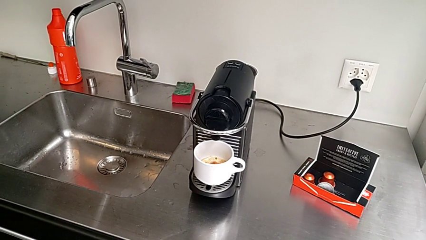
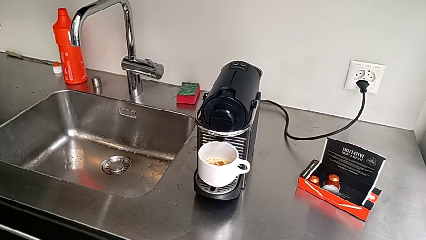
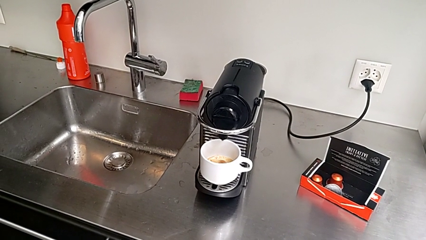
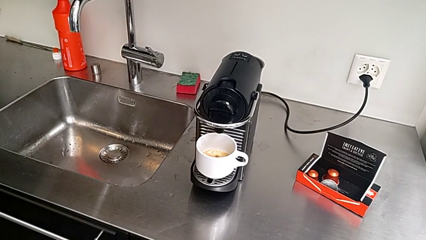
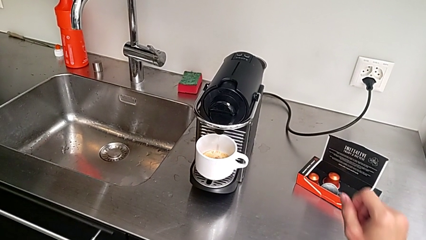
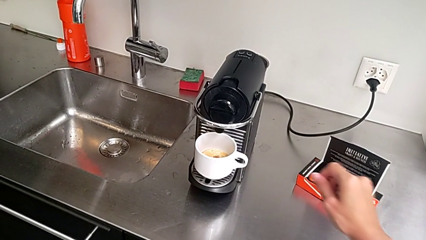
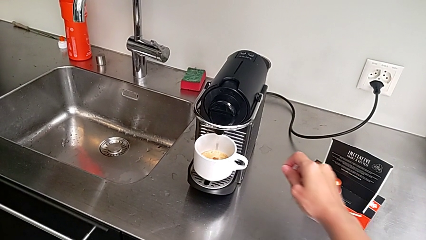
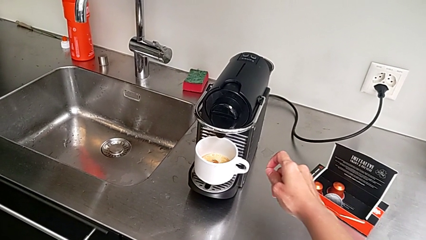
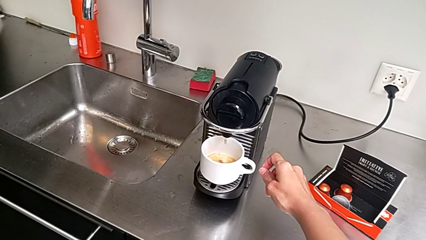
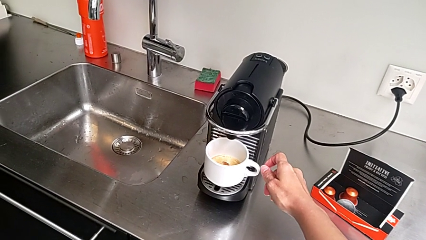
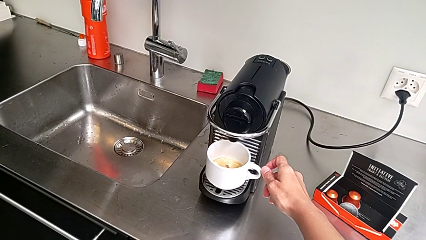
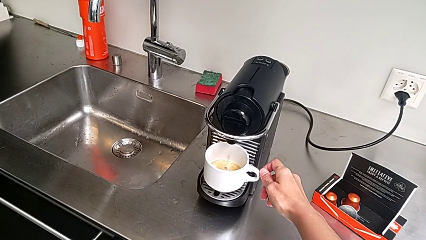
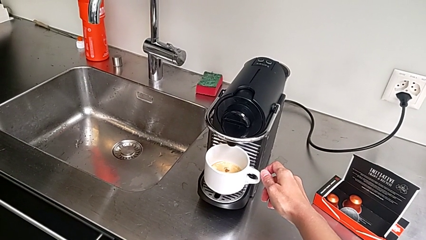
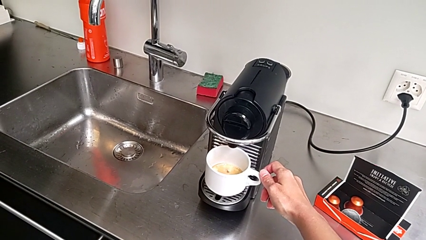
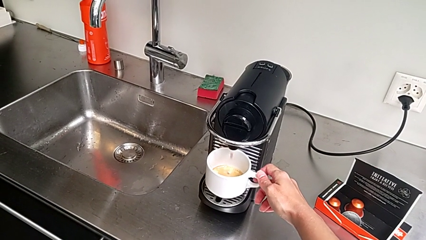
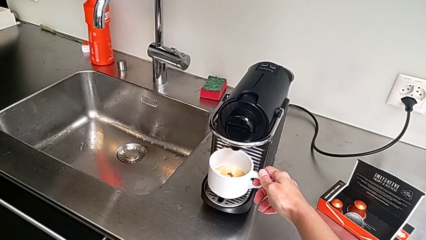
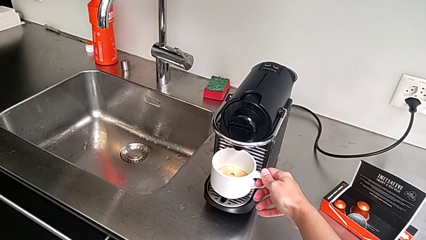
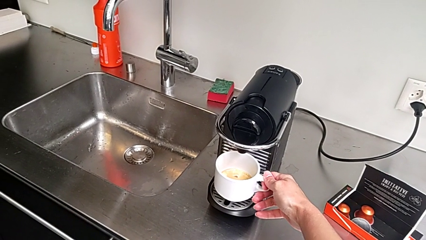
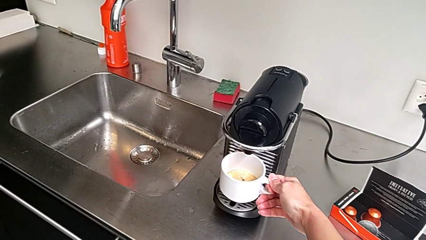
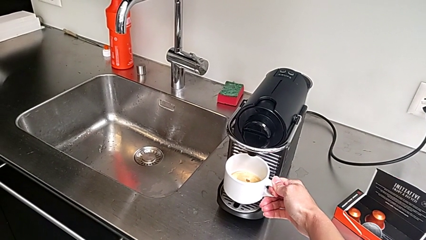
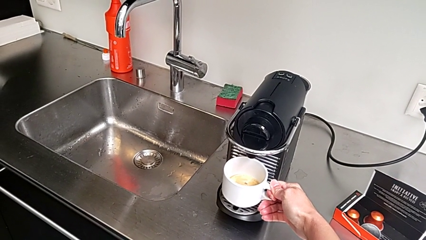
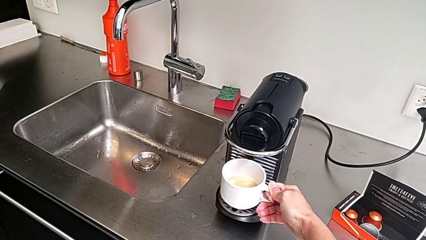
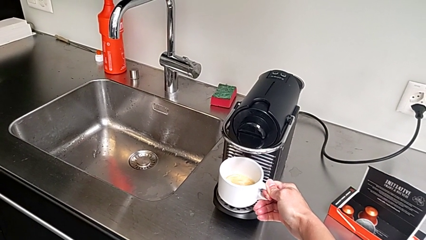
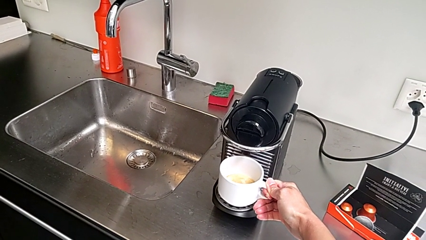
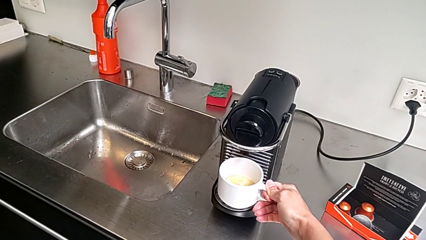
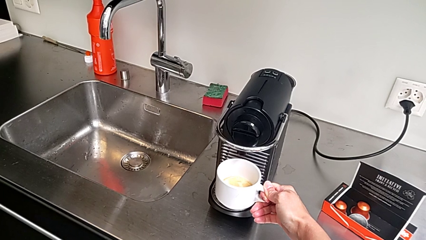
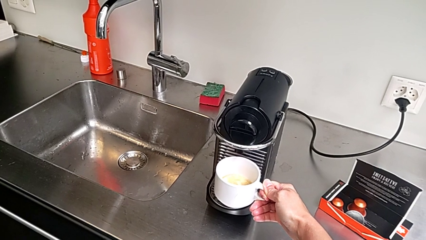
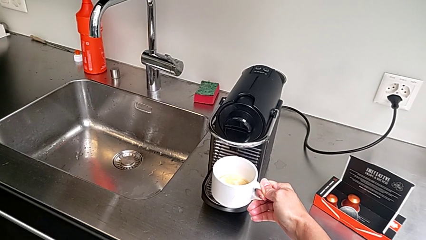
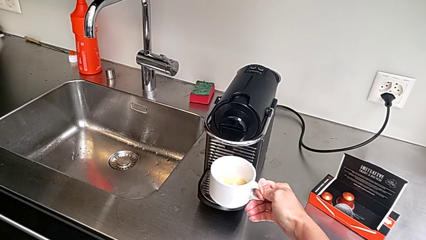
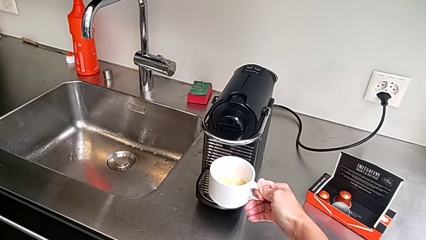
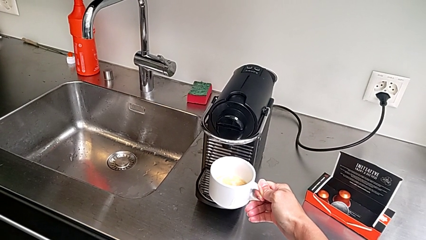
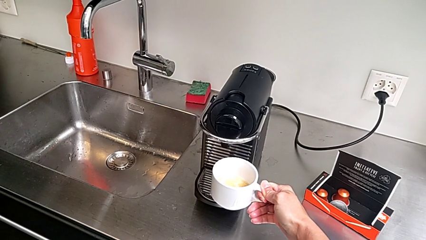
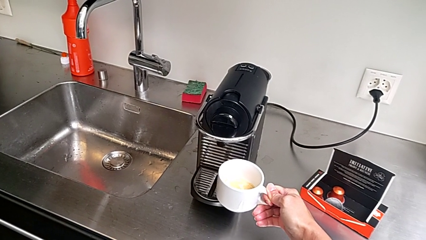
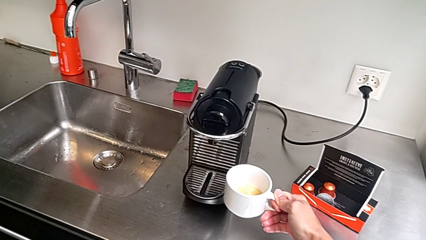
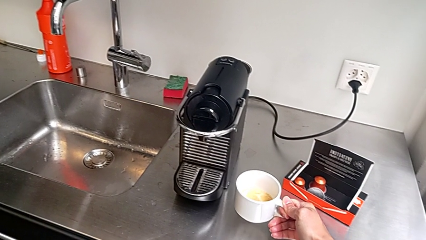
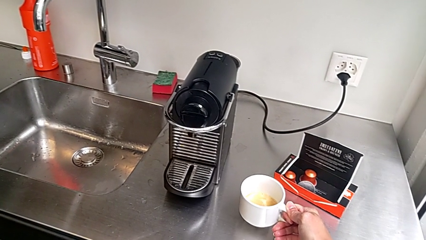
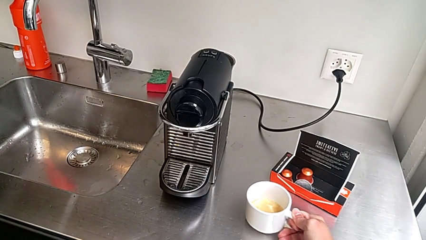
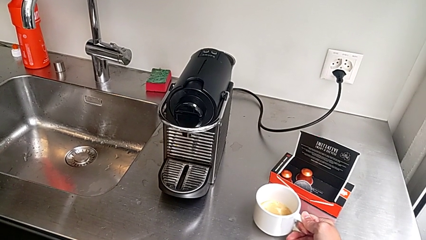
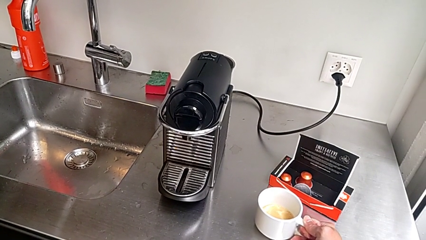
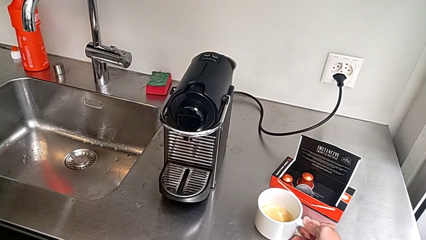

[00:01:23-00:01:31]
The camera wearer is brewing a cup of coffee. They approach the cup, grab it, lift it and begin to place it, all with the right hand.

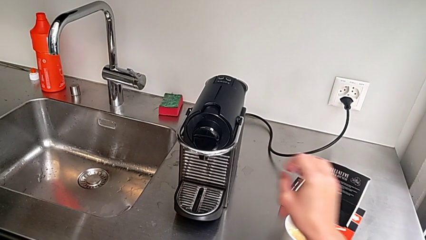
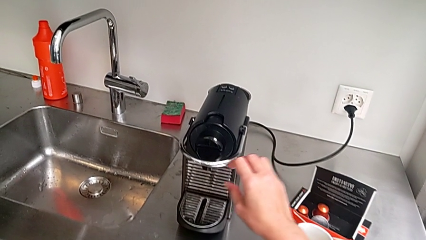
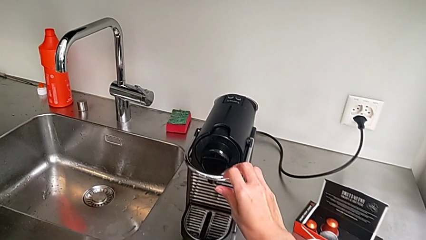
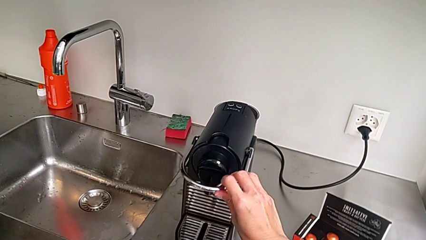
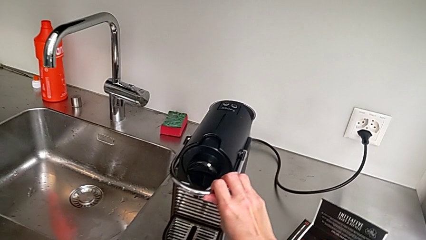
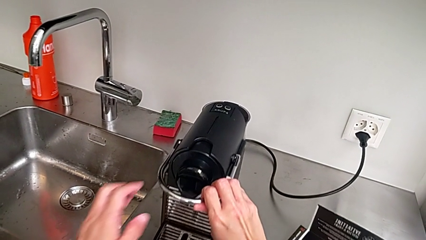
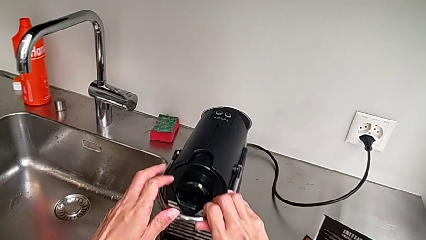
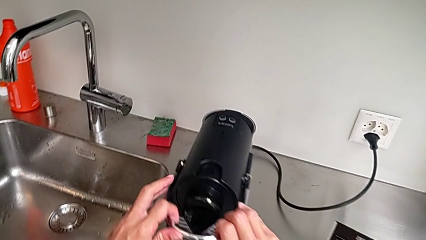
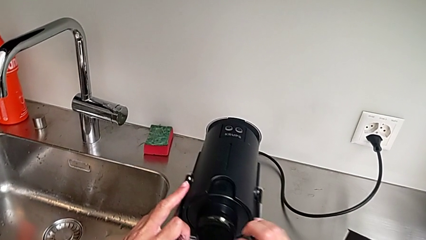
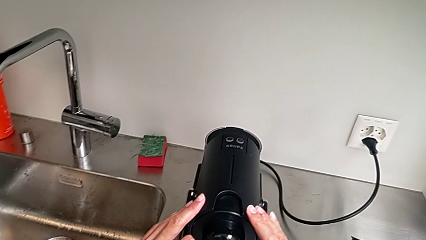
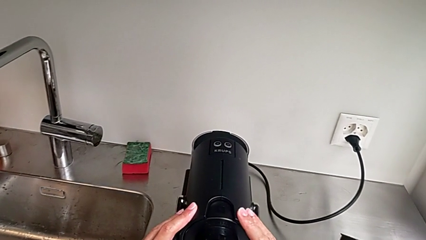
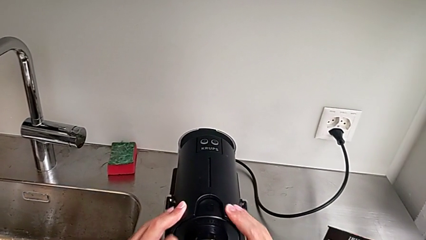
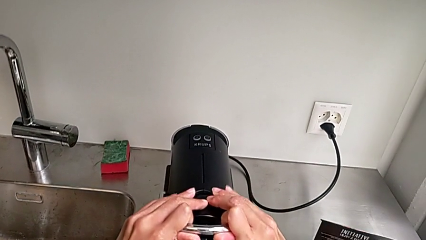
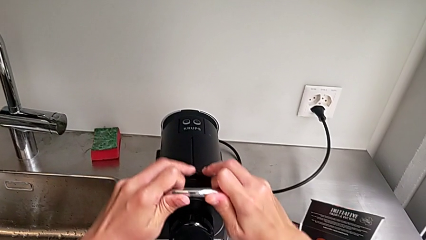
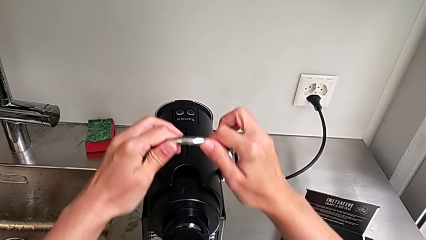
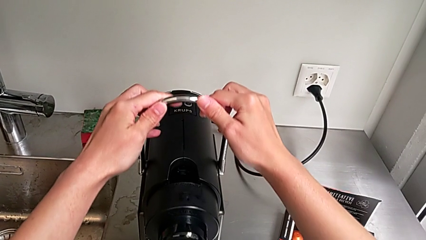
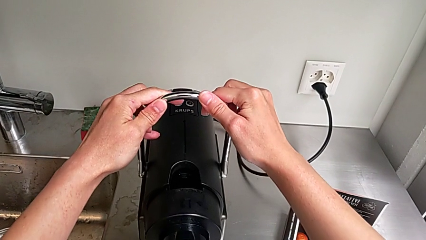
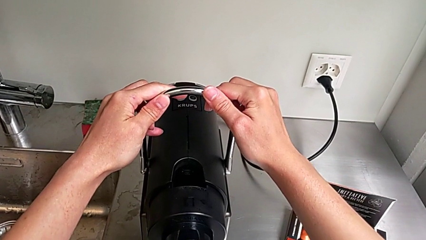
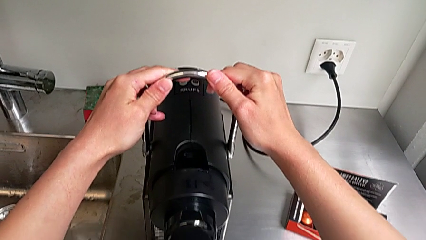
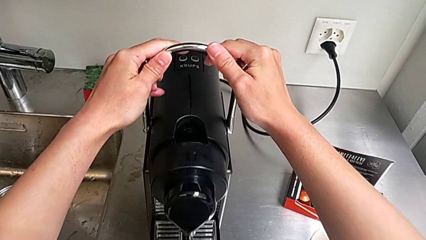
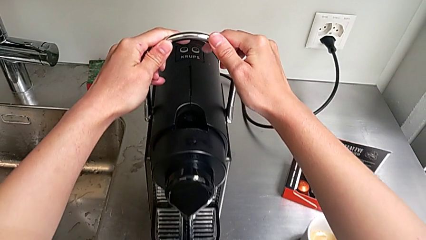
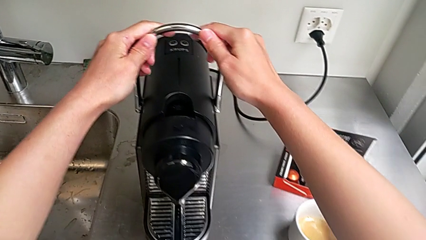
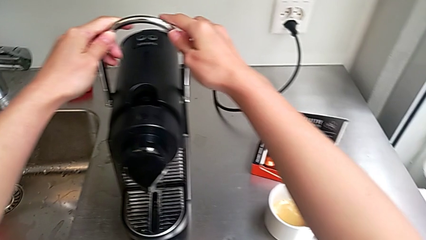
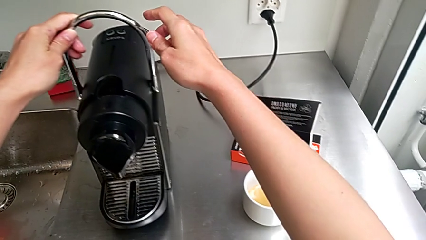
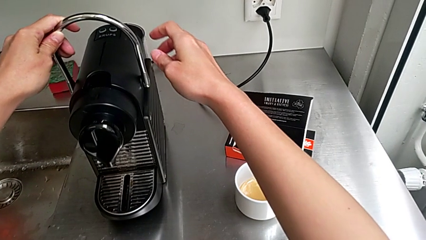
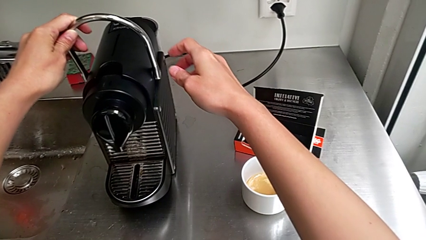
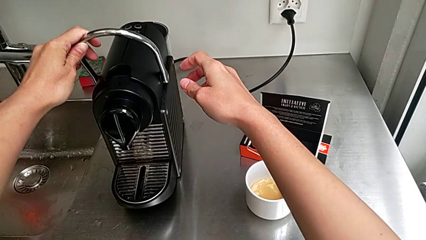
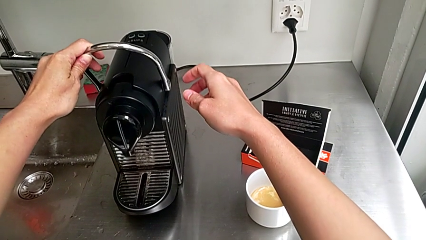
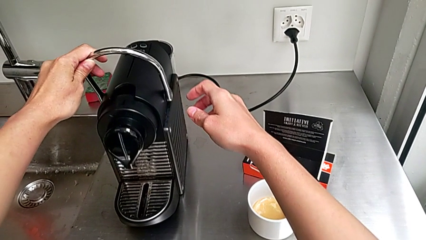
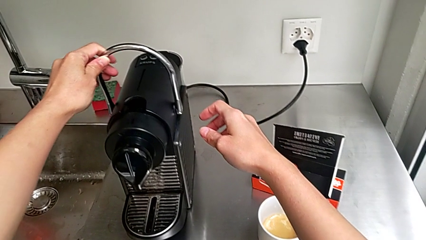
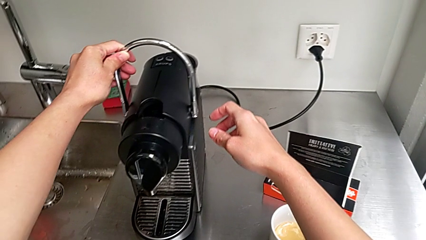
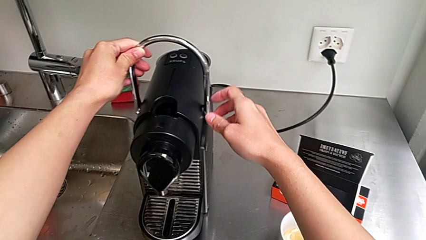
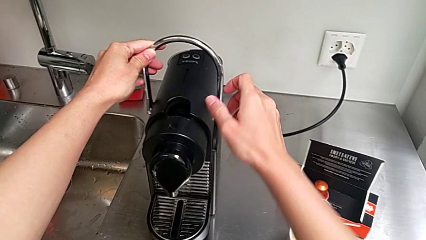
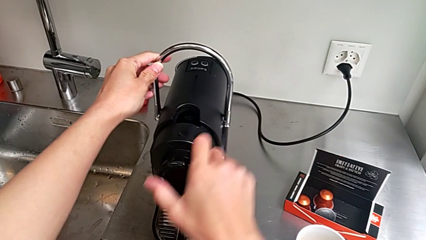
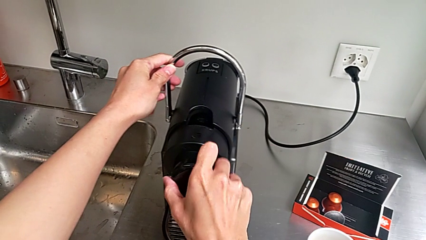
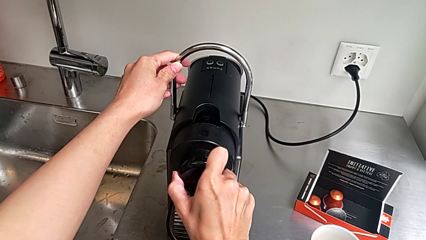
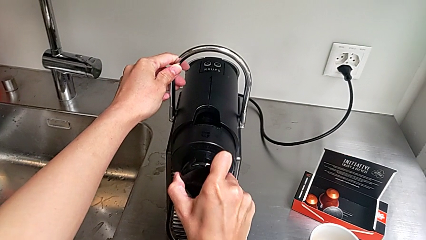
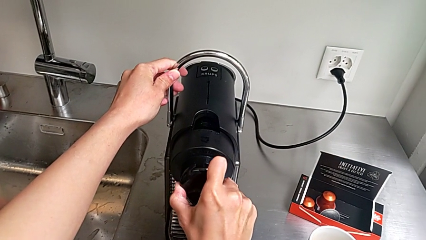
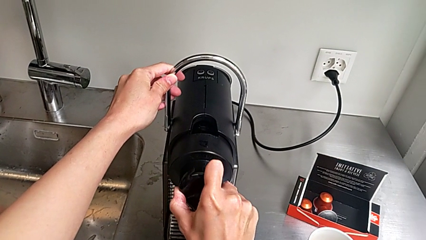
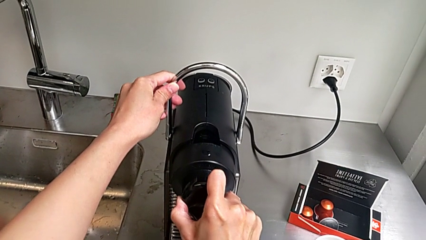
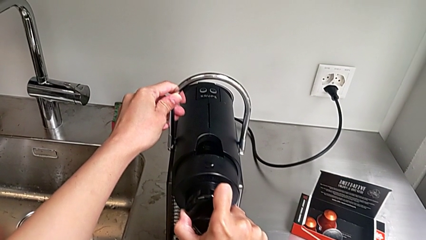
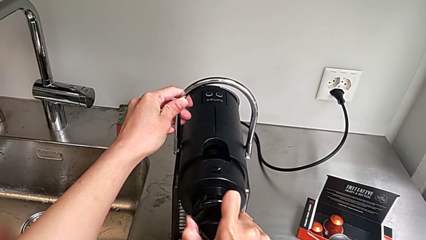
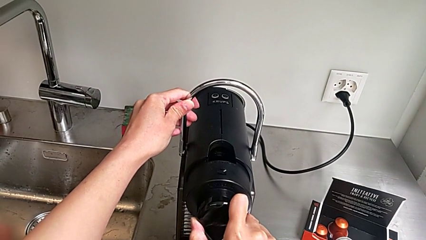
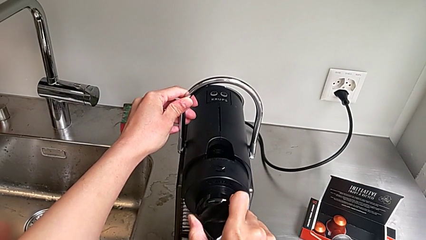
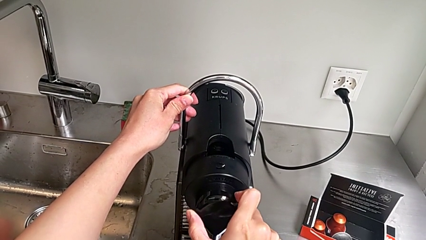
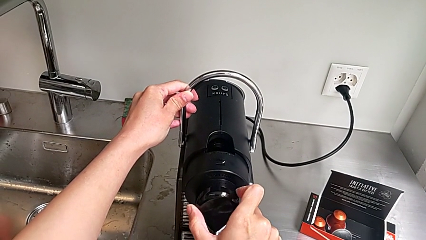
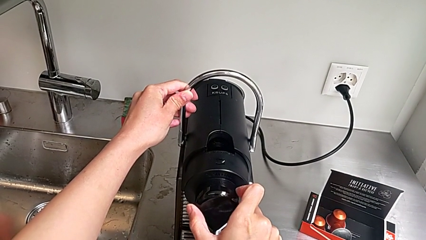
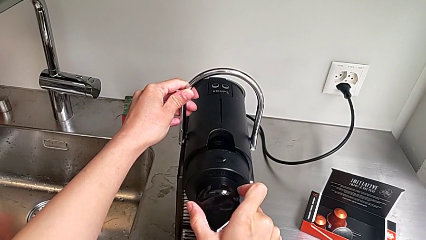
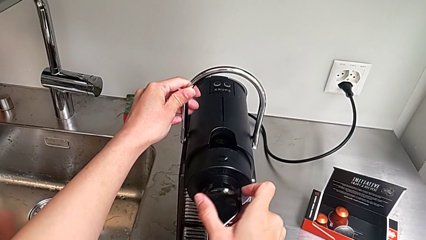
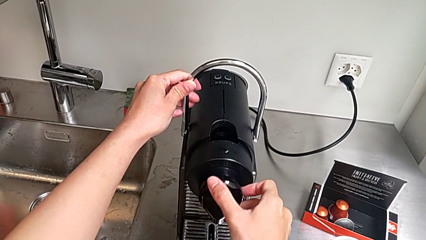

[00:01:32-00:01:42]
The camera wearer is emptying the container of capsules. They approach the lever, grab it, pull it, wrongly approach the dispenser and begin to pull it, pulling the wrong part of the dispenser, all with the right hand.
